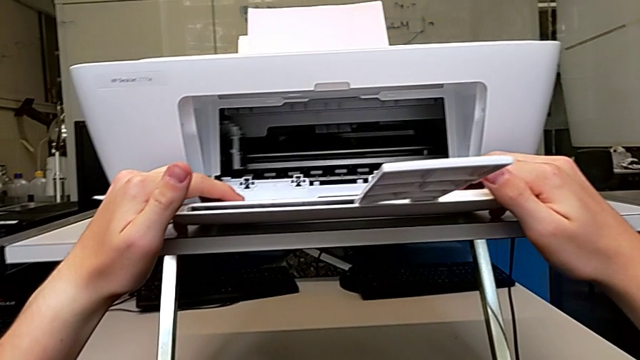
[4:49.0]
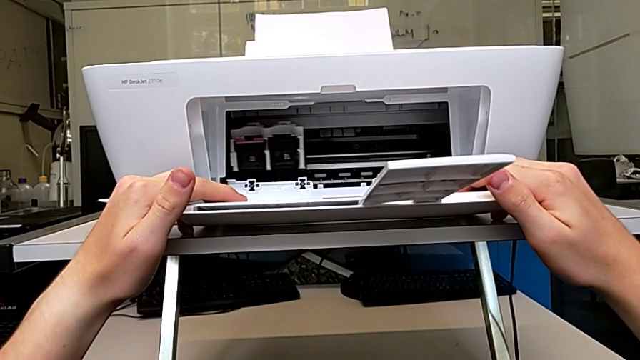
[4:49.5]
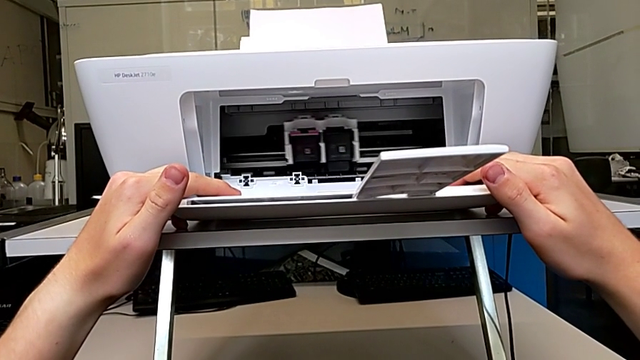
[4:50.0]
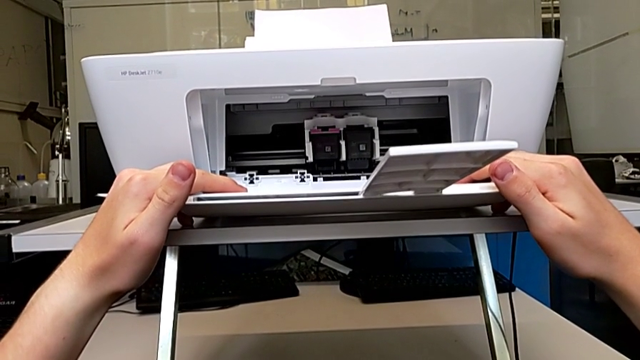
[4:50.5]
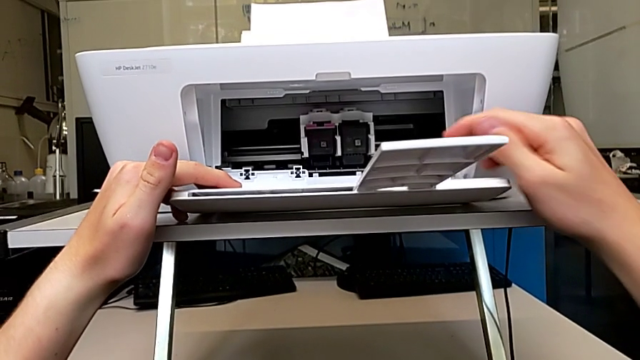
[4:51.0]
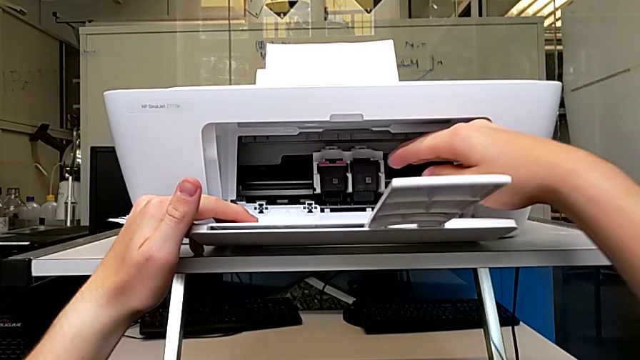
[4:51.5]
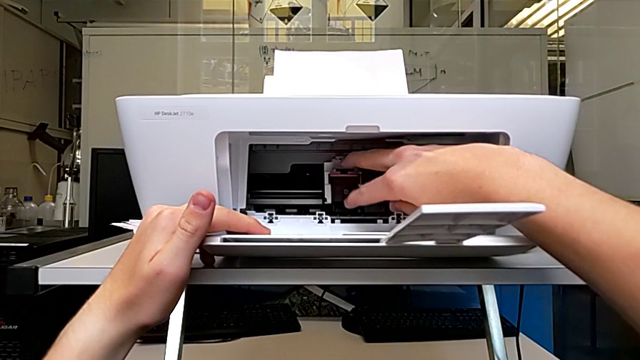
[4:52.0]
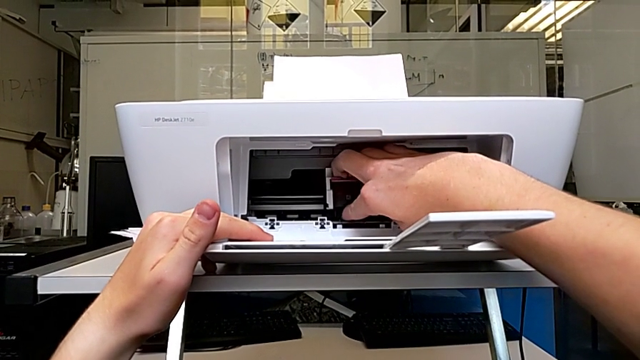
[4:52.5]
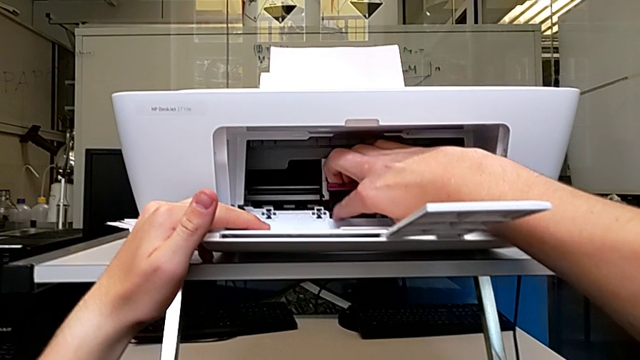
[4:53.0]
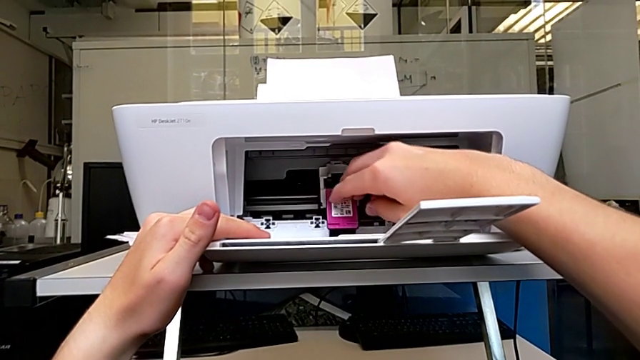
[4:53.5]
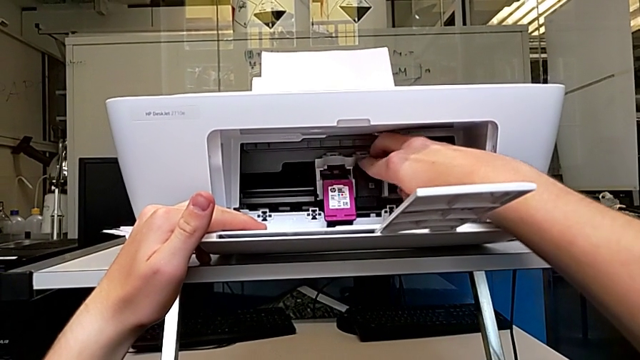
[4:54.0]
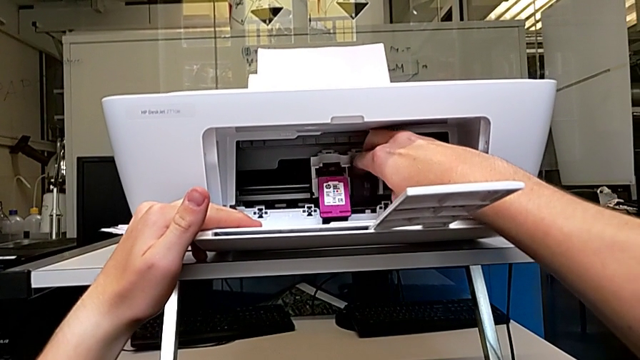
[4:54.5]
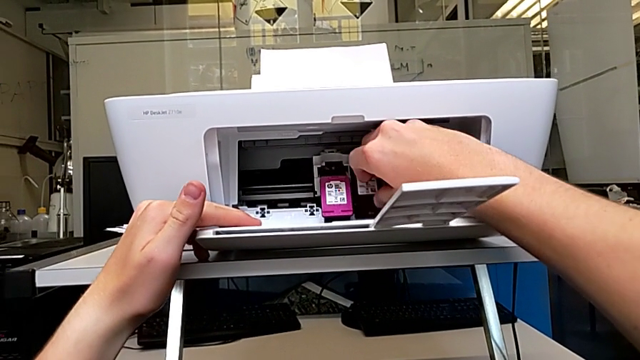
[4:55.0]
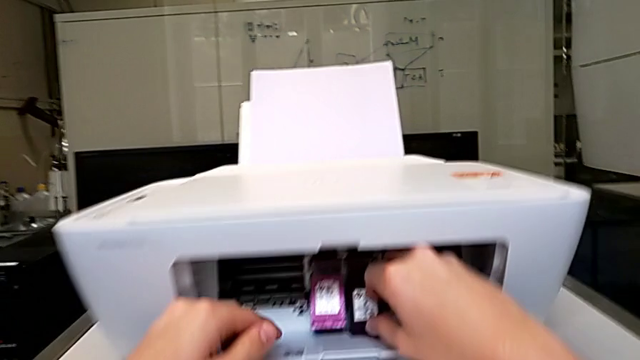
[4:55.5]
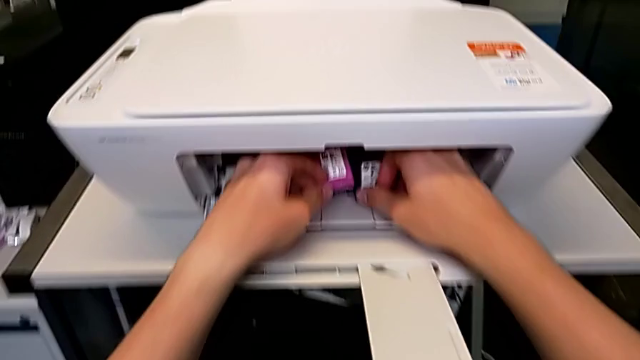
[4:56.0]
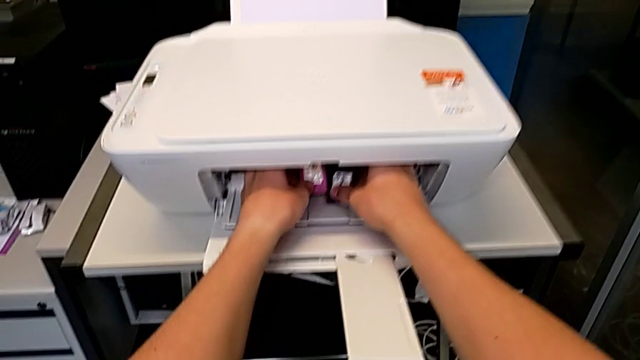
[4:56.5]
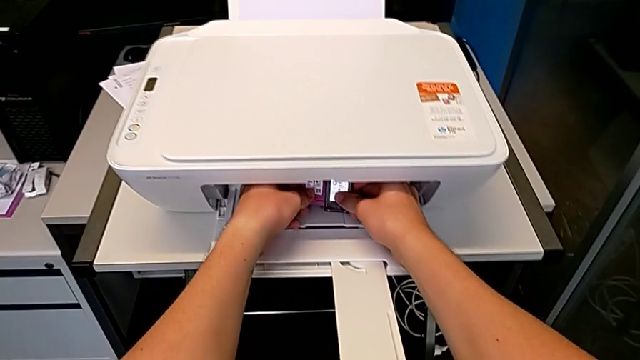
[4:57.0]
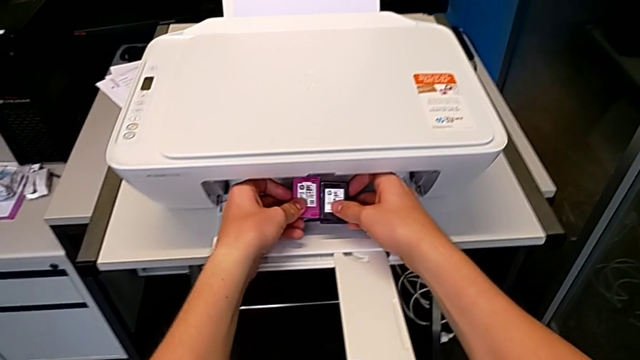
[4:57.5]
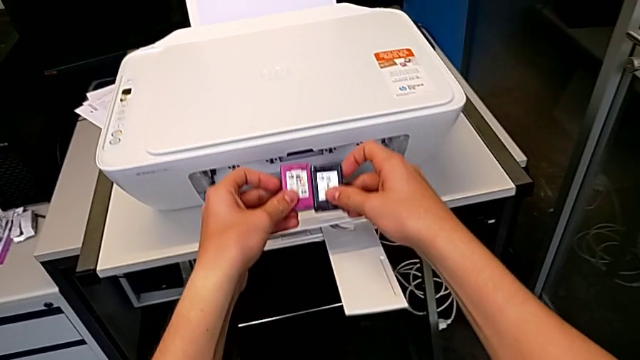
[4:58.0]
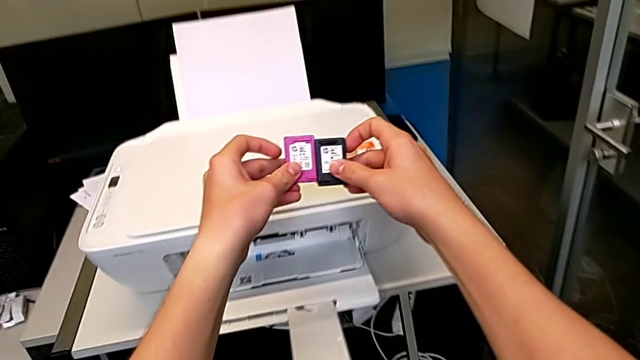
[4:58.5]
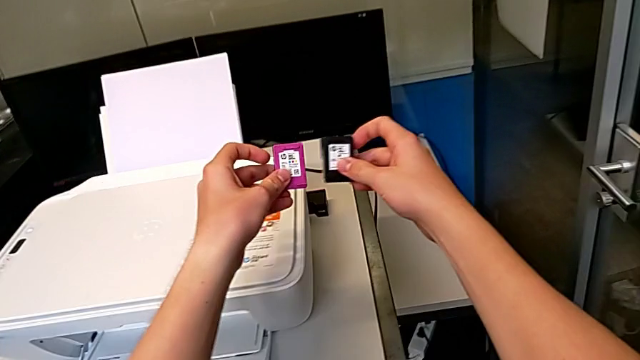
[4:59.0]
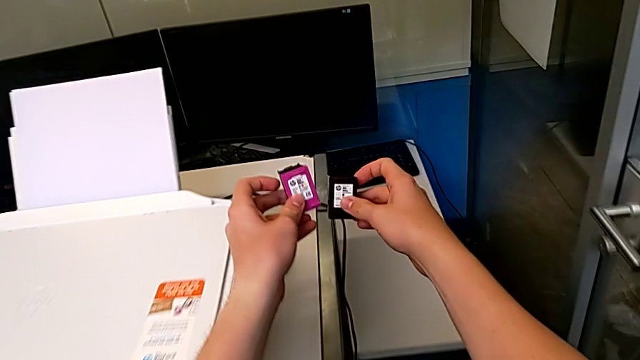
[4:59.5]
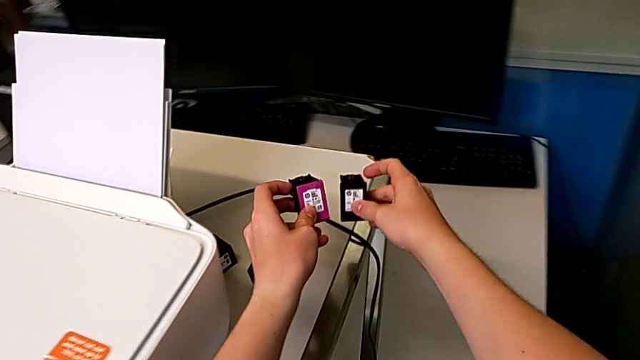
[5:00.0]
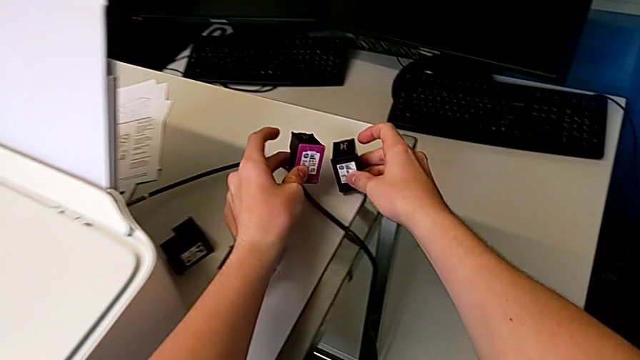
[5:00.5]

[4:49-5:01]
The camera wearer is exchanging their ink cartridges. They withdraw the ink cartridge, grab it, lift it and drop it.

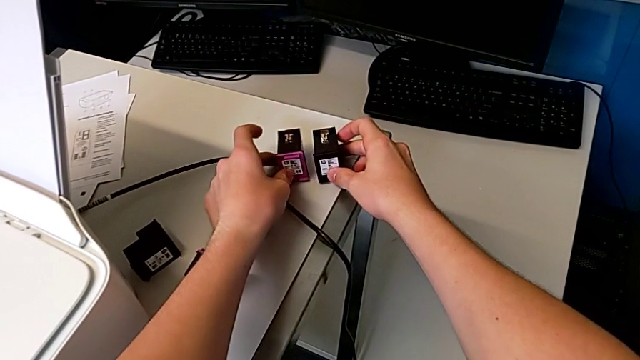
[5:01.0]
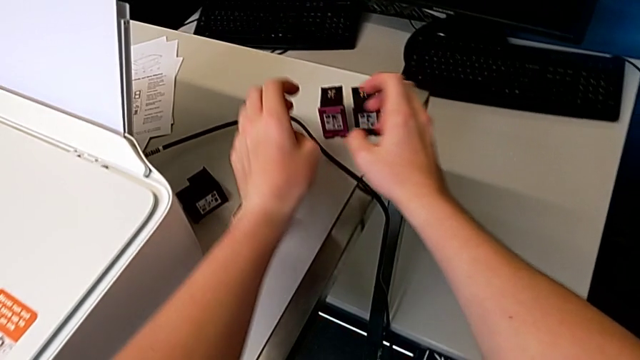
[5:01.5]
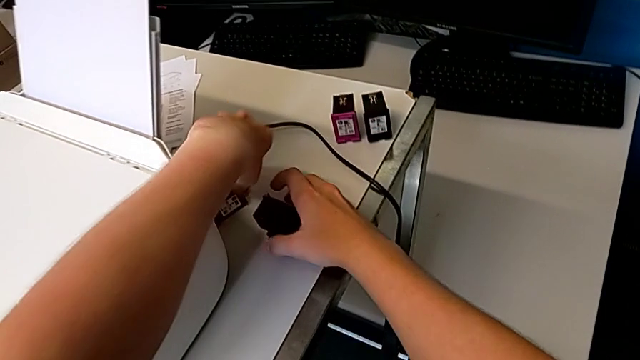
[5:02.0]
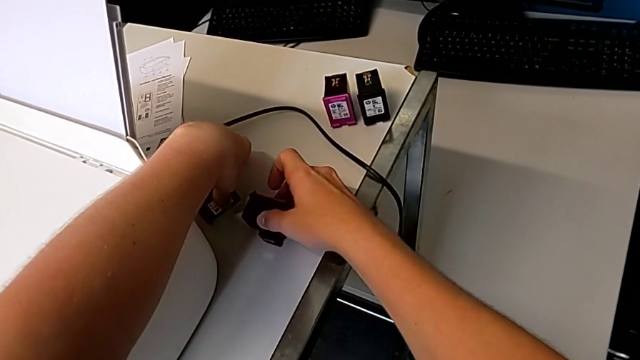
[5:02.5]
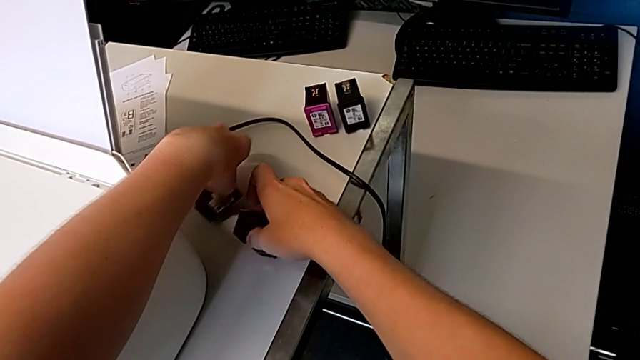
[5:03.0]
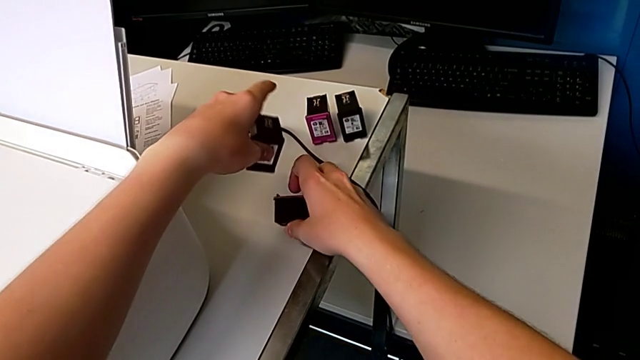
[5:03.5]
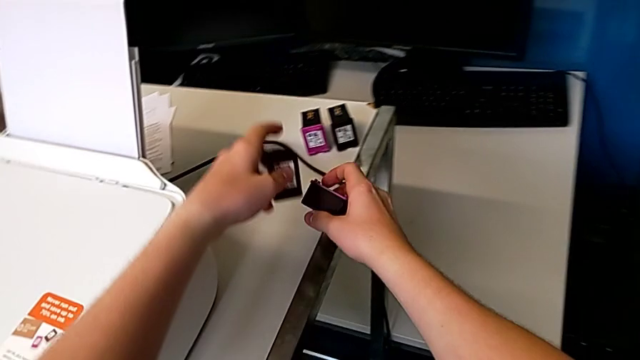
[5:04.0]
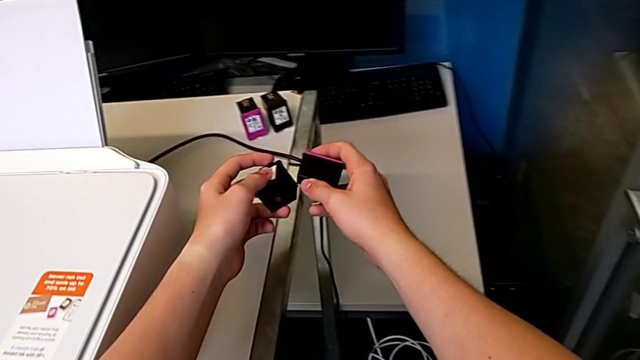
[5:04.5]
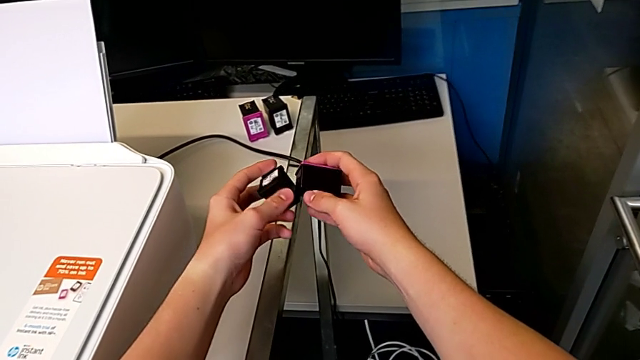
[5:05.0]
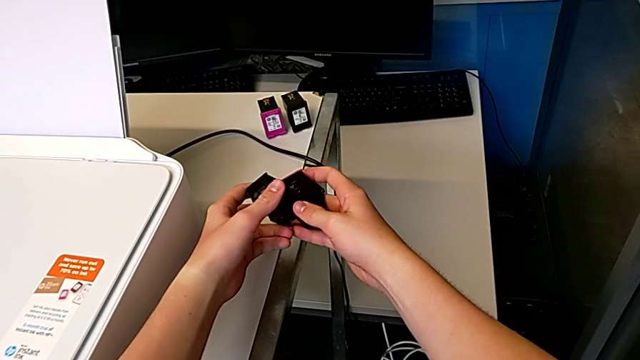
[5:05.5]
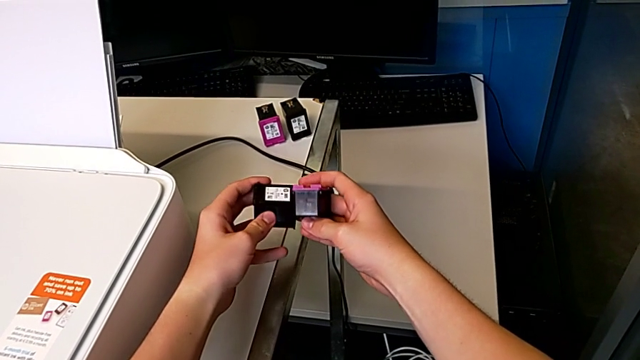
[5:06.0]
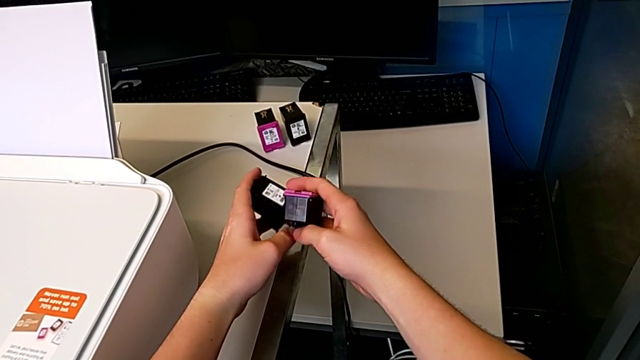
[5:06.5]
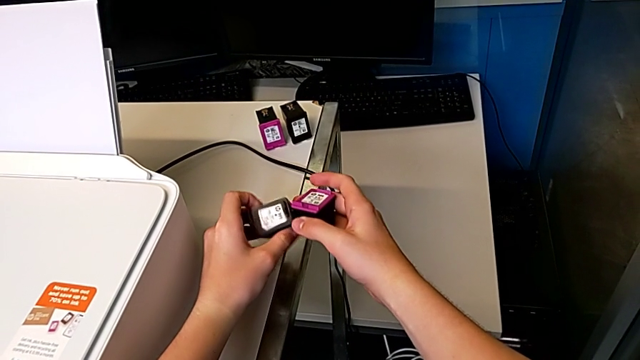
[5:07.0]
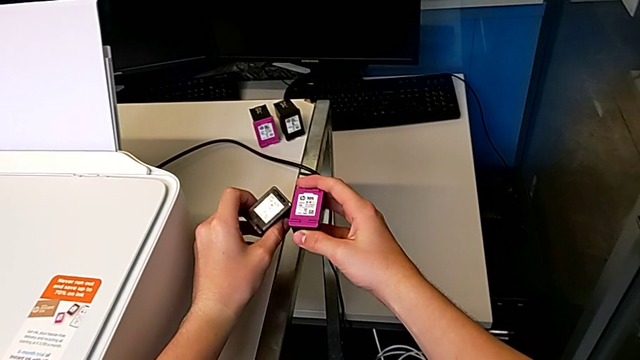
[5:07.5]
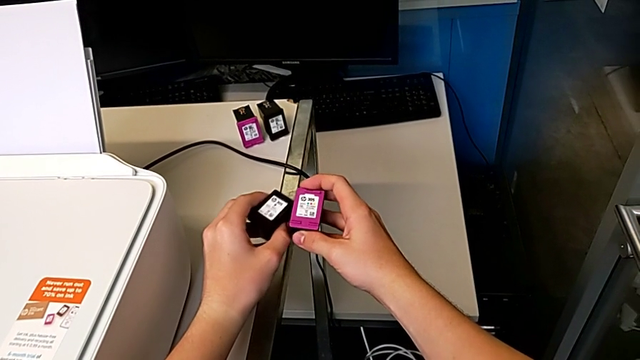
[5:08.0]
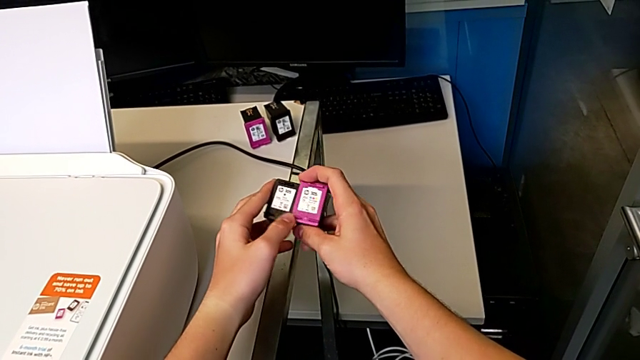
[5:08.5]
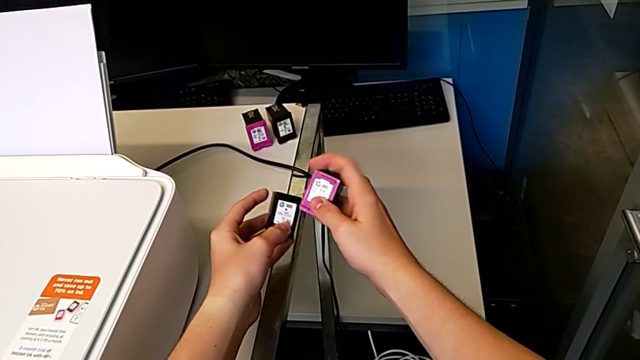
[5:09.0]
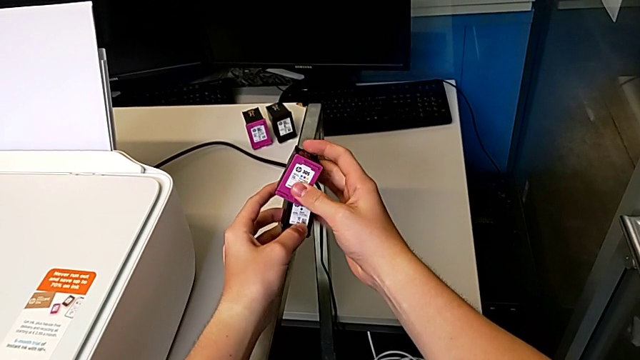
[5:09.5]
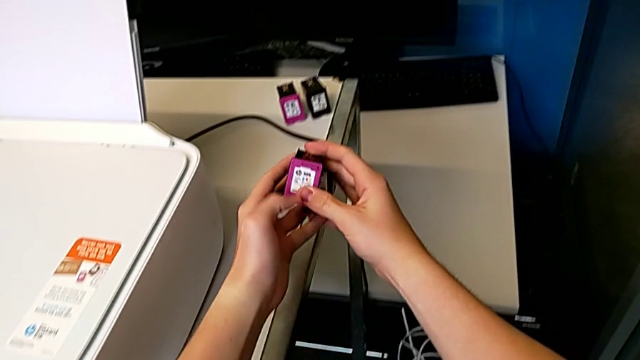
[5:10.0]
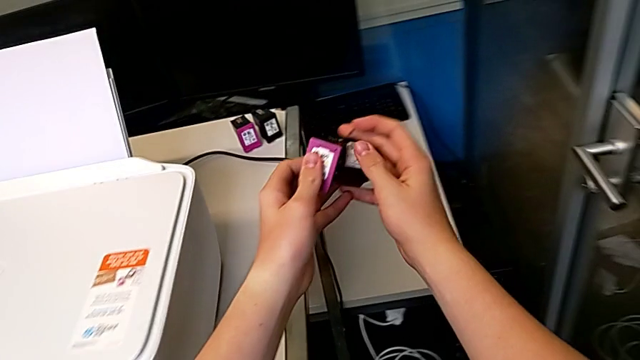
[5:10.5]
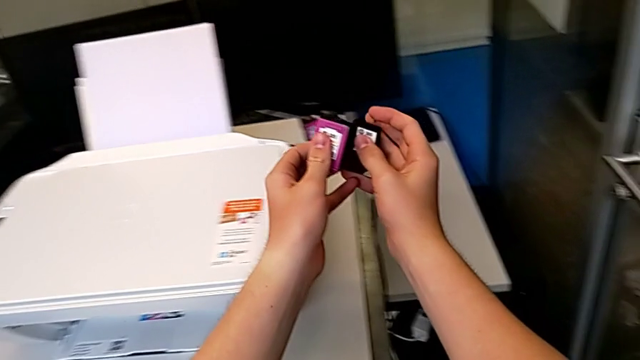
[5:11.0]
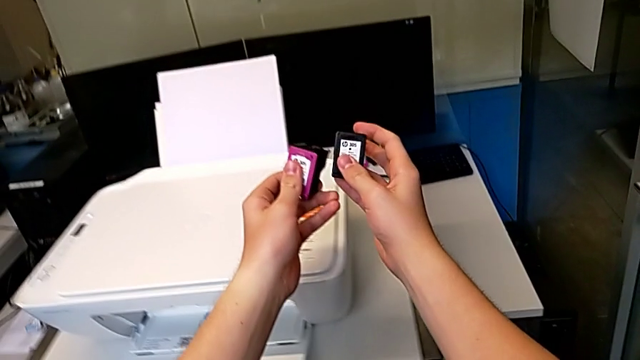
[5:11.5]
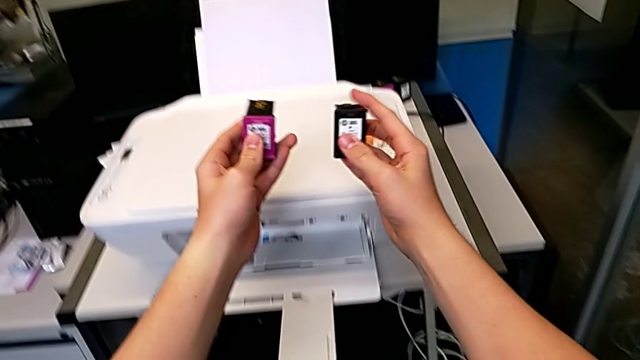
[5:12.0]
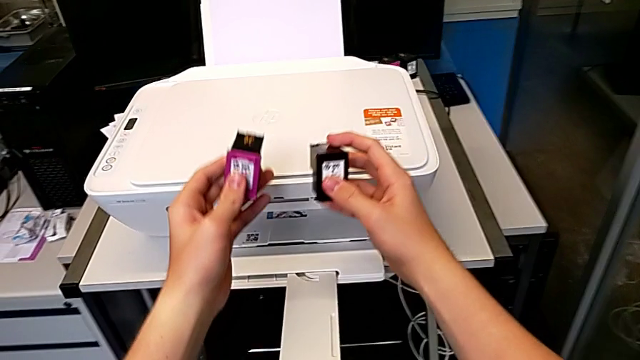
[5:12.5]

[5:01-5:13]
The camera wearer is exchanging their ink cartridges. They grab the ink cartridge, lift it and inspect it.
